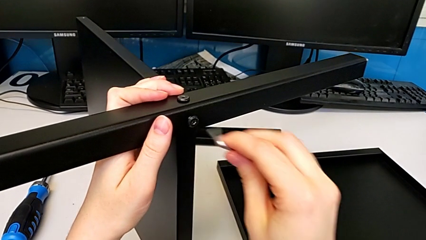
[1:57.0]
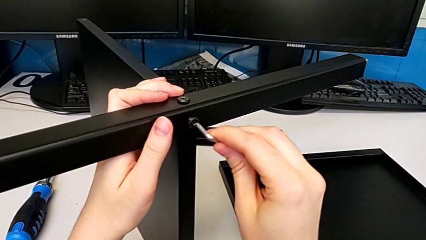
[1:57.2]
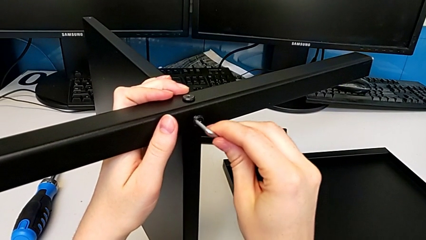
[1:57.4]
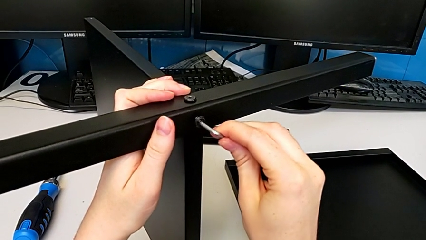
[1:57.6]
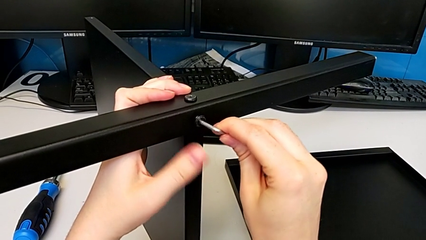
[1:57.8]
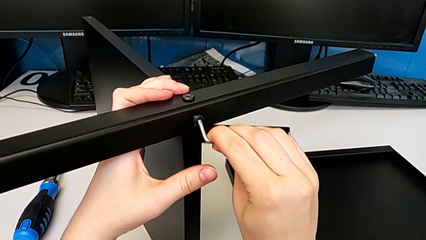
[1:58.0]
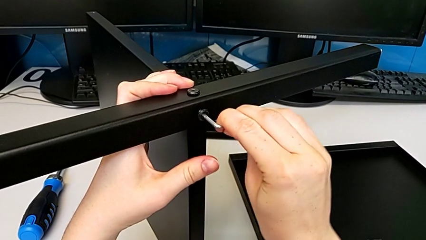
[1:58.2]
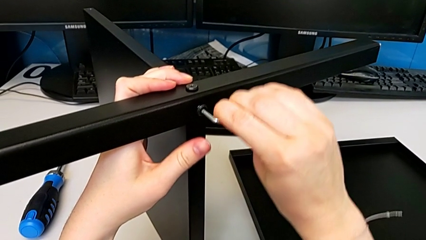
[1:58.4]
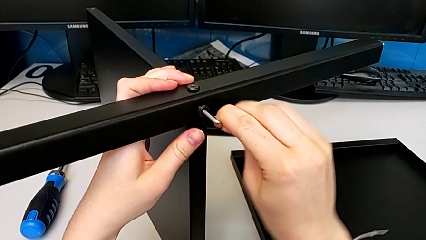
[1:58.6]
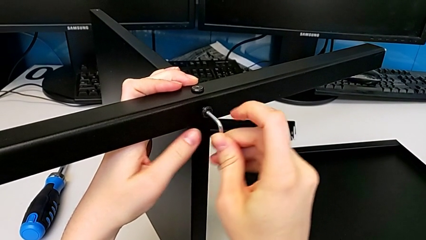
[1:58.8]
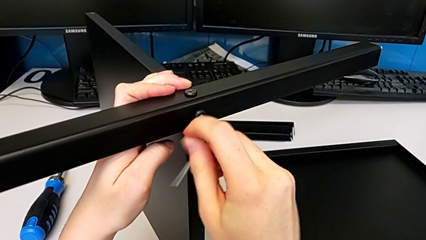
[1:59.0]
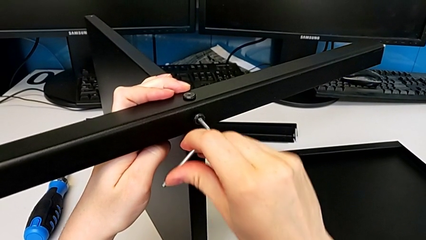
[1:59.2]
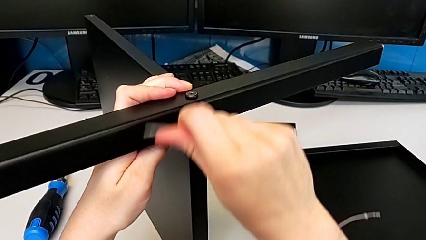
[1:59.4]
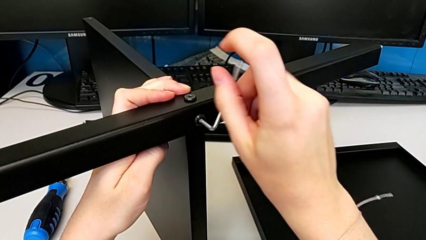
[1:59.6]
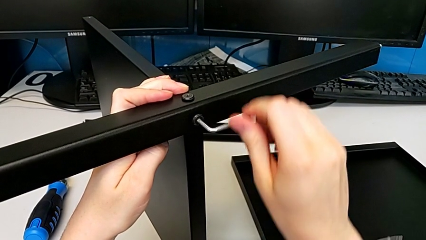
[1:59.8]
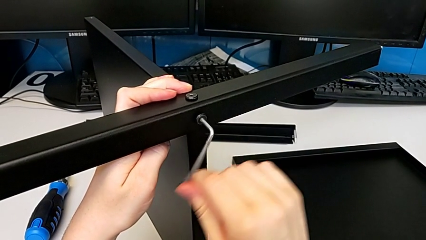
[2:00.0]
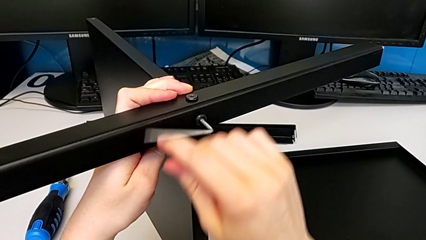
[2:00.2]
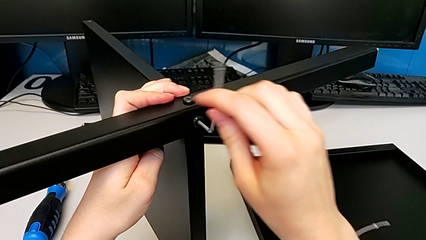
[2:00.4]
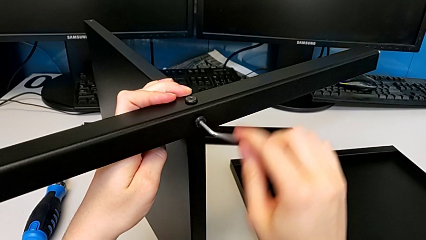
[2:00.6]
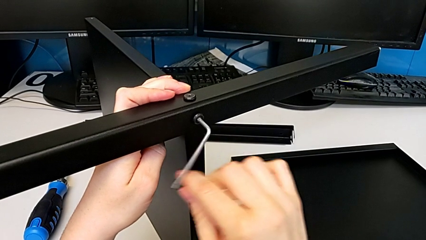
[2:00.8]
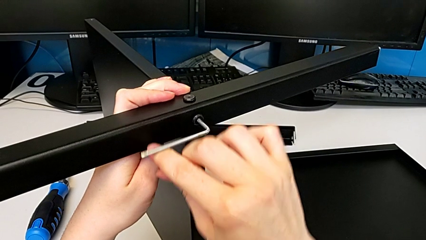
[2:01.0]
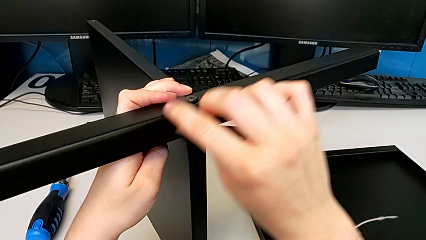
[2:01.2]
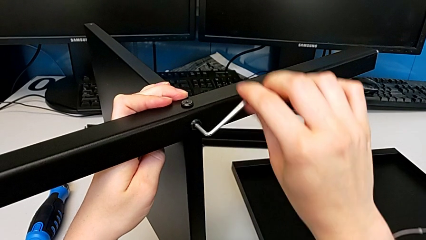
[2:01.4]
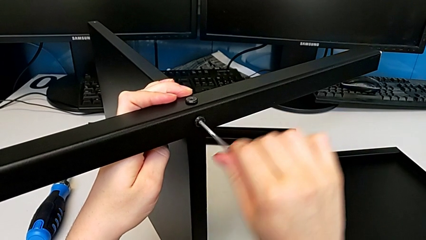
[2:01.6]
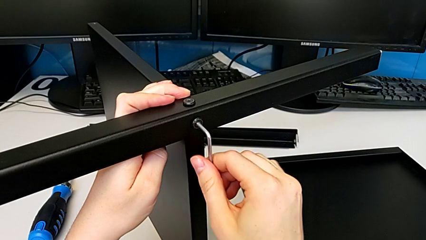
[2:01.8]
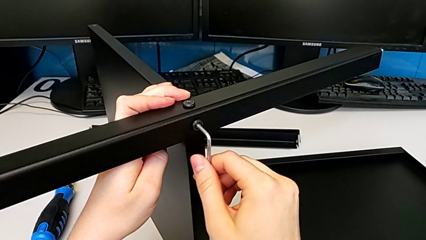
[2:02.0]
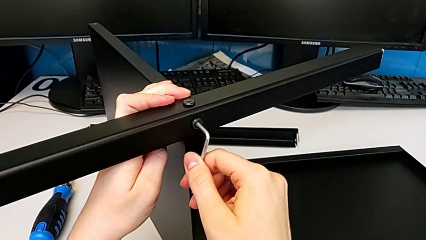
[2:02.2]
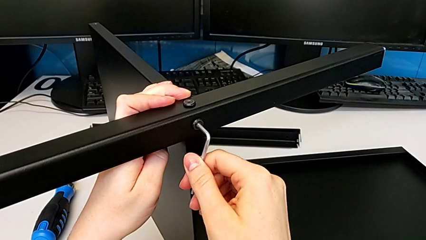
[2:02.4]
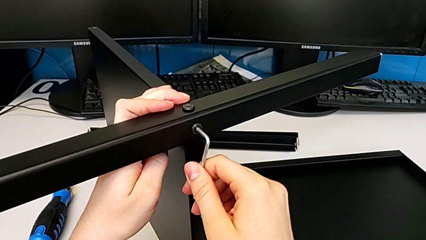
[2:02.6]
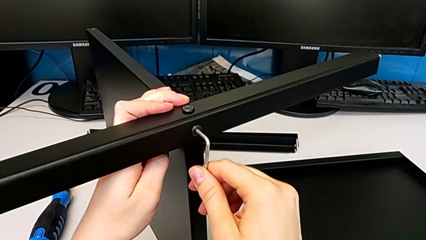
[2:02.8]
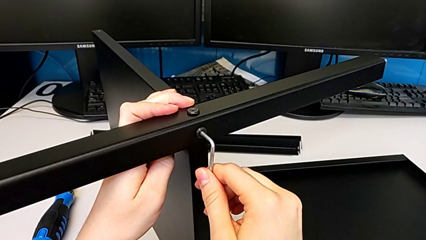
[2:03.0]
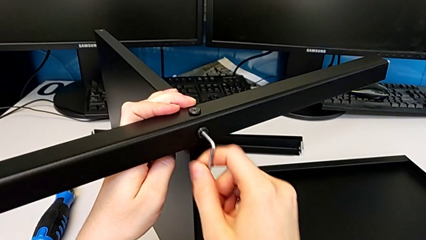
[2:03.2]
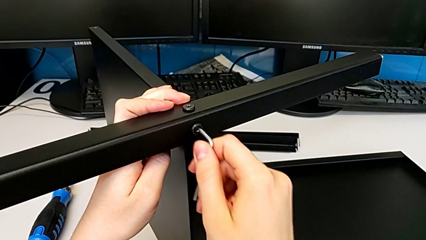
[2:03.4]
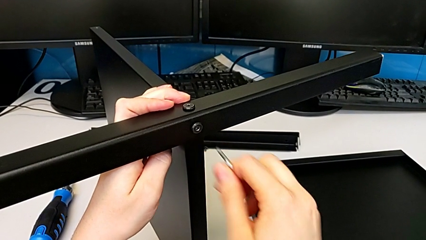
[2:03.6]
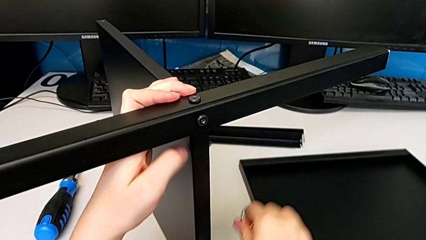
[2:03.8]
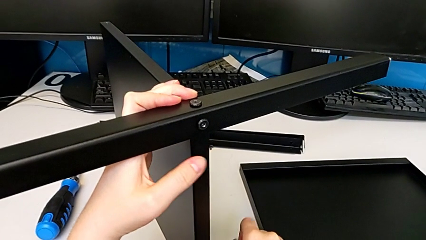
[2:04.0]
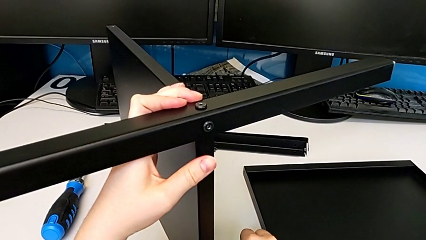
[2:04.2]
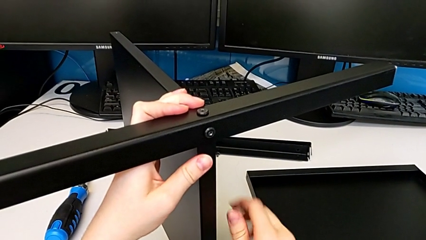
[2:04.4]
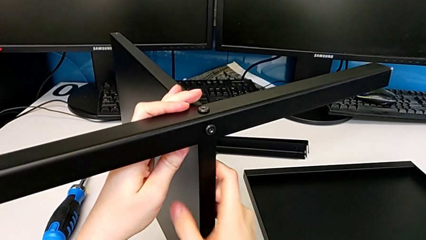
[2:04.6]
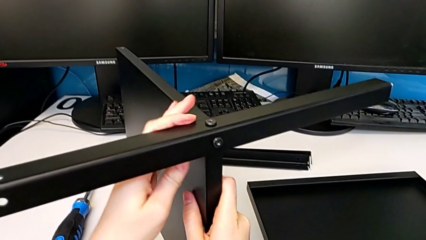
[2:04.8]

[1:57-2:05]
The camera wearer is assembling the first leg to the middle shelf. They screw the second hex socket head.

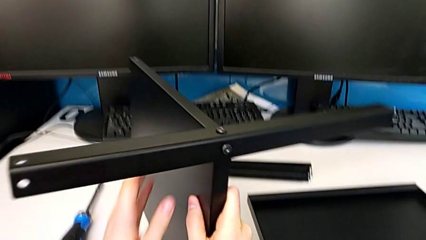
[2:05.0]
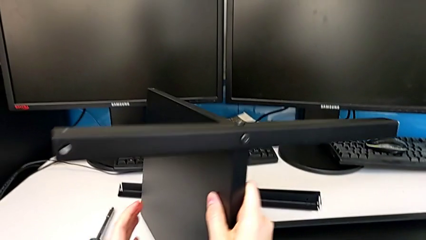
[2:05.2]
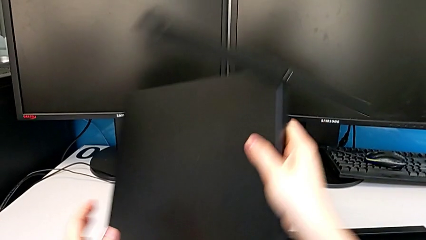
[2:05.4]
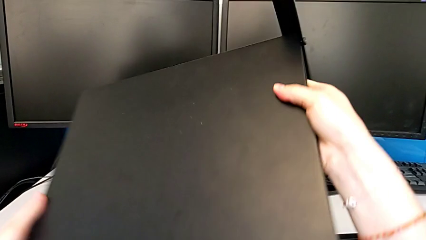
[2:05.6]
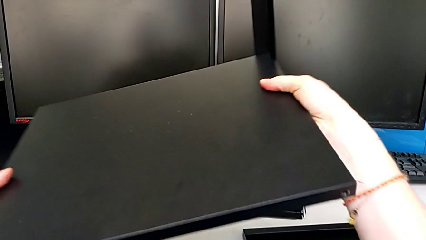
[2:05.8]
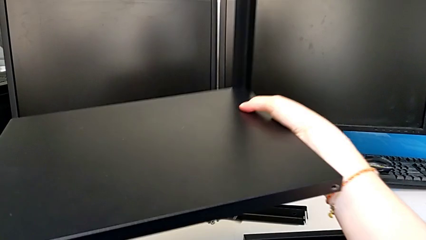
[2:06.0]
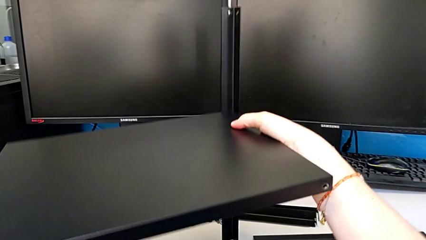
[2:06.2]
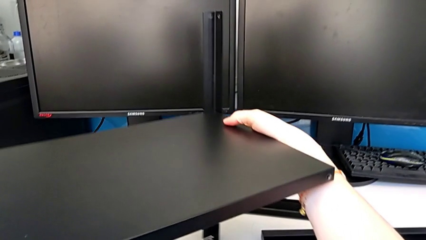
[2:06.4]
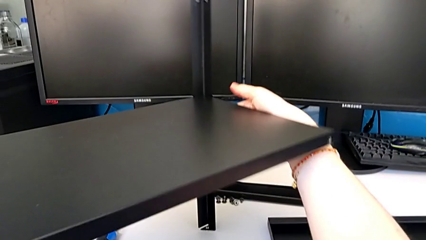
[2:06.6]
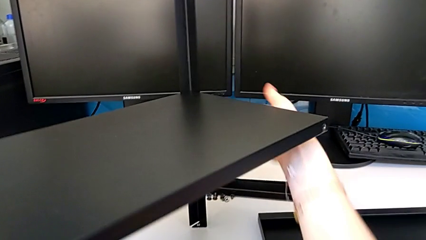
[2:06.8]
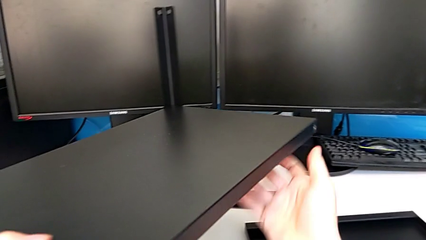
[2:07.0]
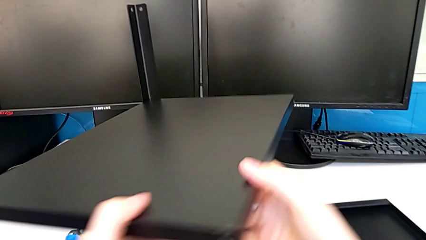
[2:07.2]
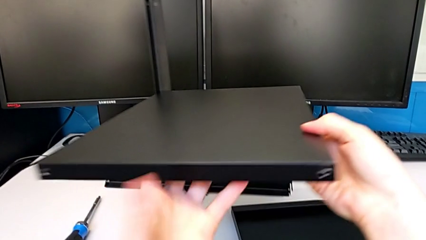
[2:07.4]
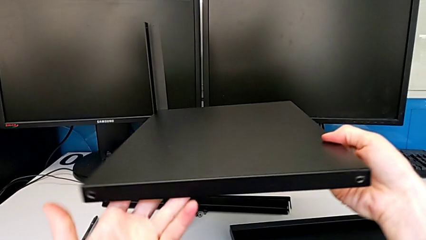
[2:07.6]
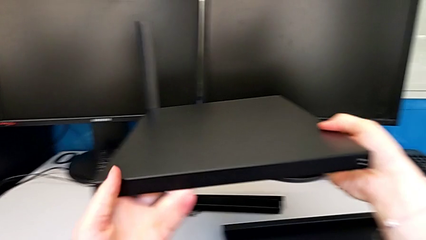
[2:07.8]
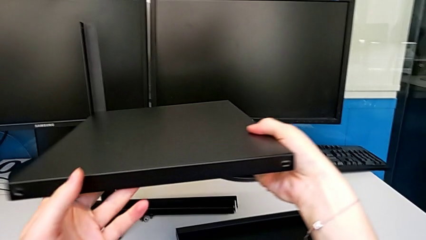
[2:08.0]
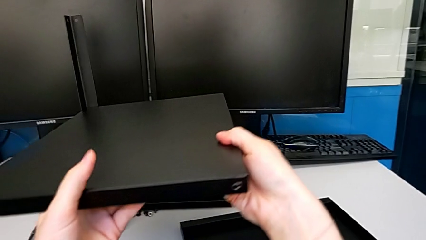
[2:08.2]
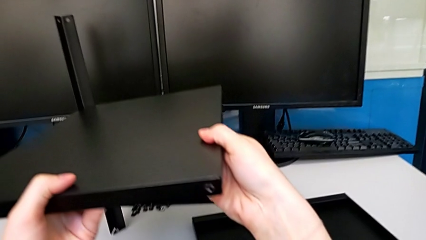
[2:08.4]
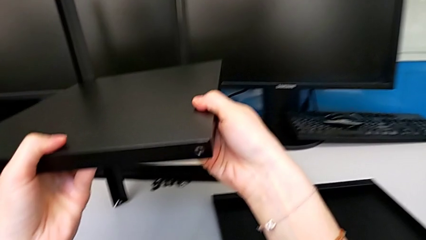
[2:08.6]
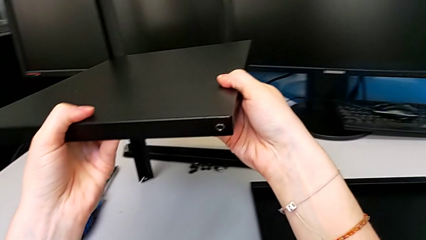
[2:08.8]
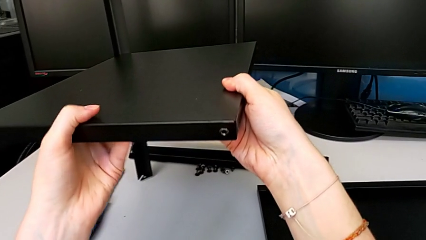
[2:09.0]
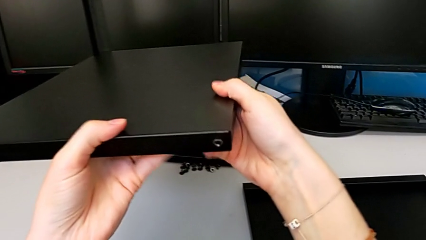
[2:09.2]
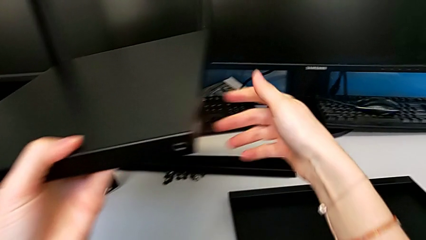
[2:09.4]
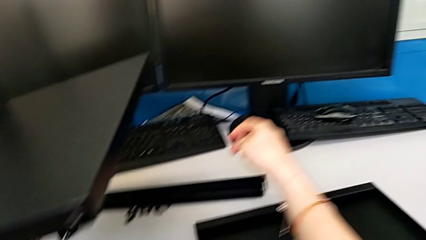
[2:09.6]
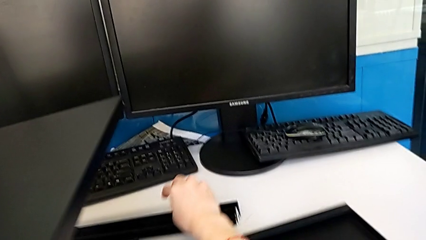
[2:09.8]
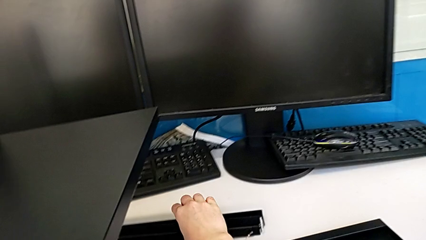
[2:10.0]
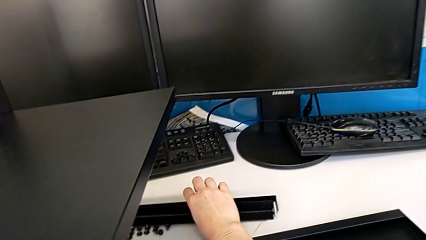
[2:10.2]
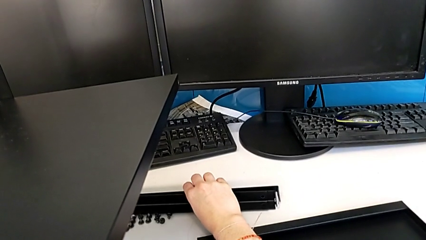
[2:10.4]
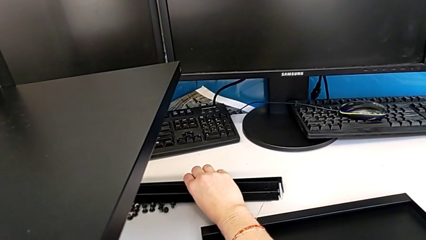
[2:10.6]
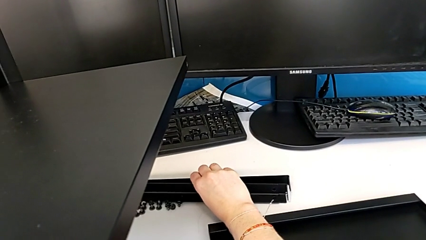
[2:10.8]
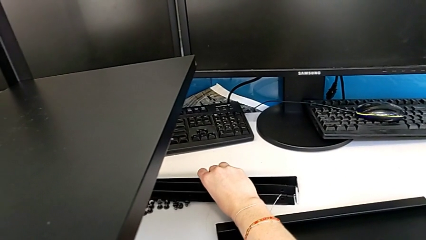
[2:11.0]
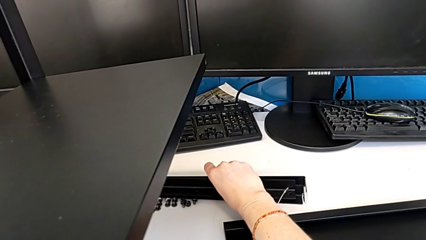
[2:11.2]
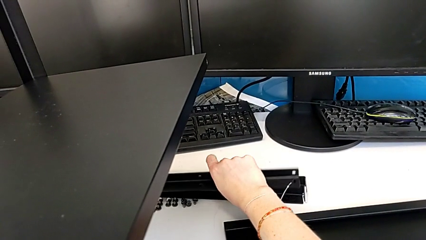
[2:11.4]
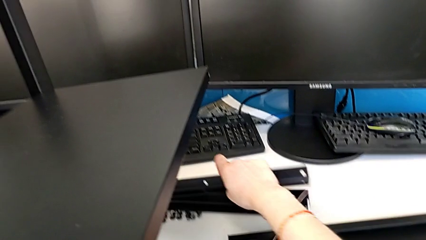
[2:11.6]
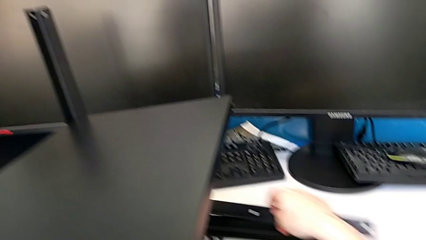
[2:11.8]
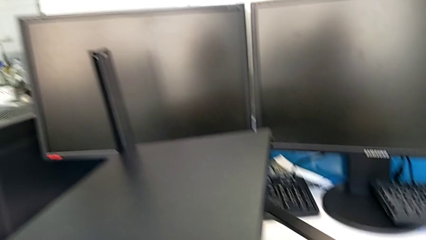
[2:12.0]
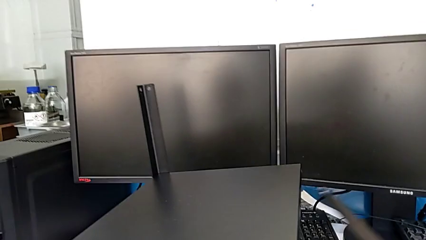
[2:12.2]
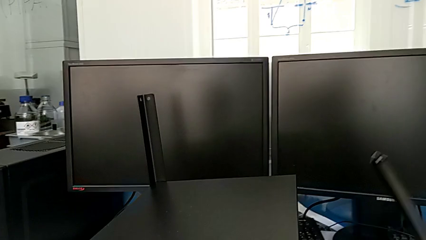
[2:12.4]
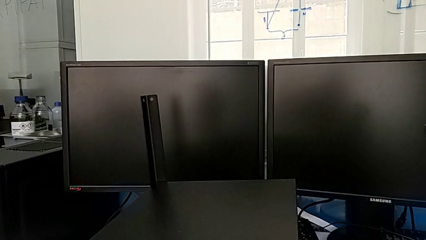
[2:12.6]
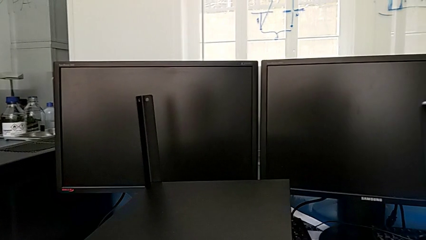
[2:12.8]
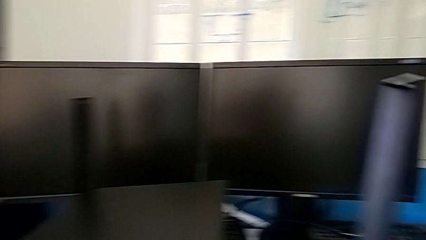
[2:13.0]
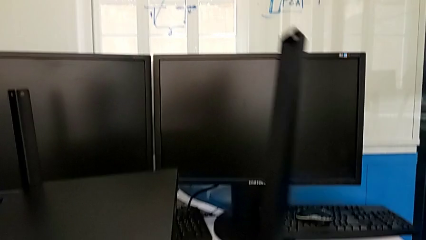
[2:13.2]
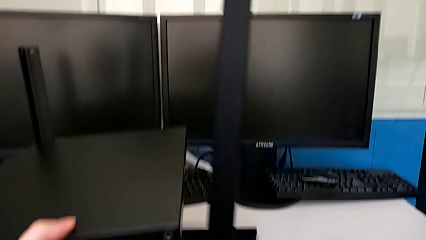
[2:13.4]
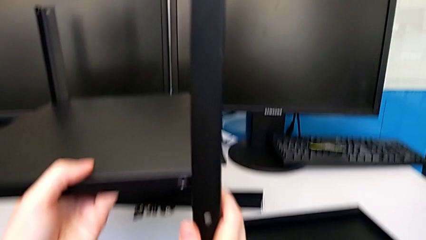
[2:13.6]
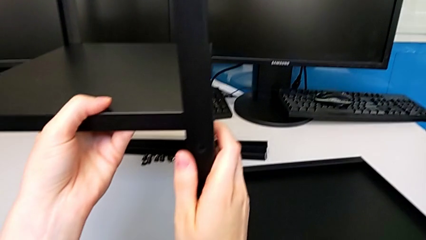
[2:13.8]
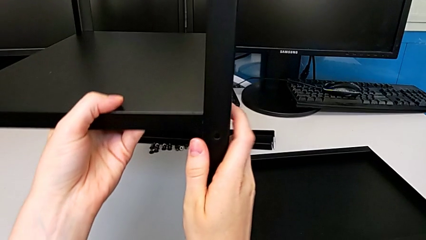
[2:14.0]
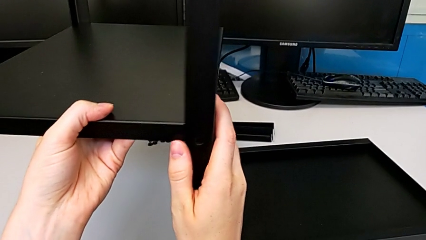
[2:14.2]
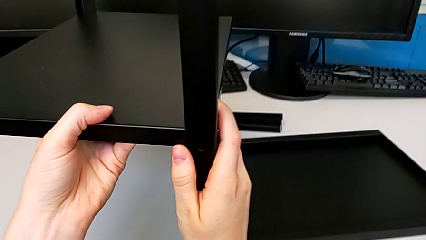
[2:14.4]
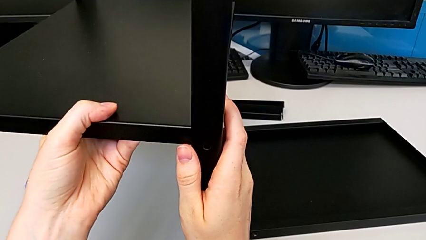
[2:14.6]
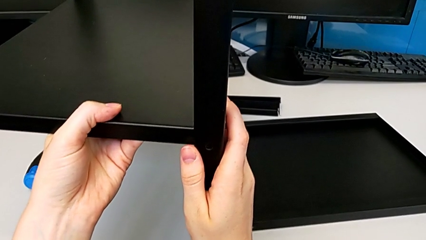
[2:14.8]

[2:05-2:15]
The camera wearer is assembling the second leg to the middle shelf. They grab the tray, stand it, grab the second leg and place the second leg, which is upside down.
